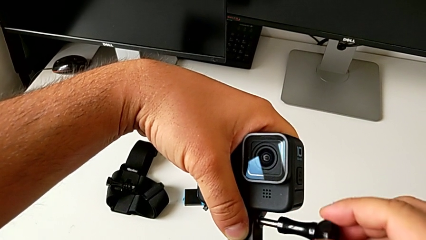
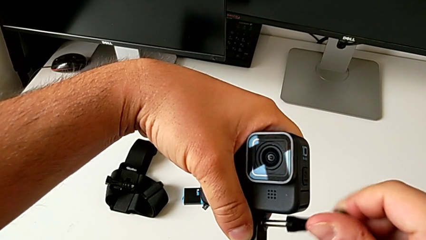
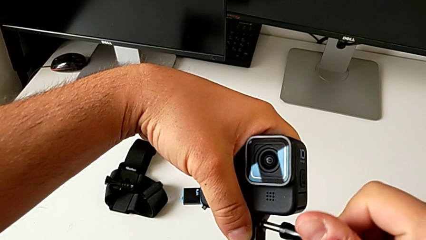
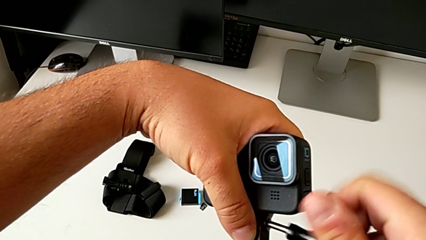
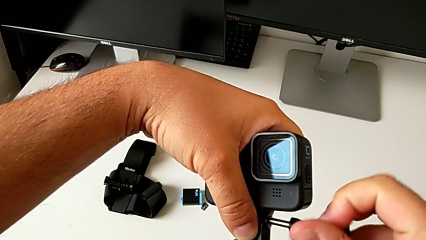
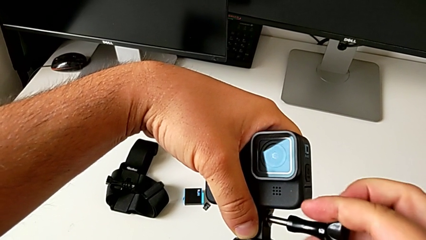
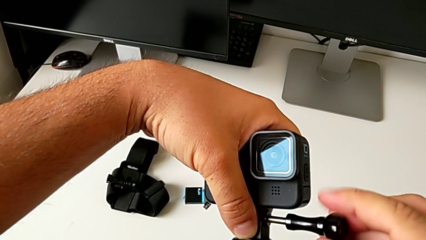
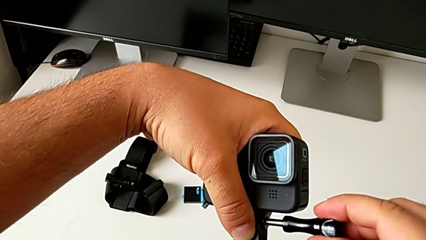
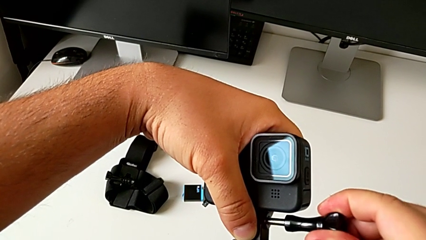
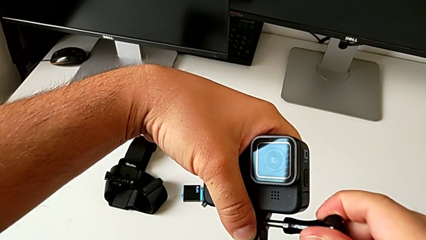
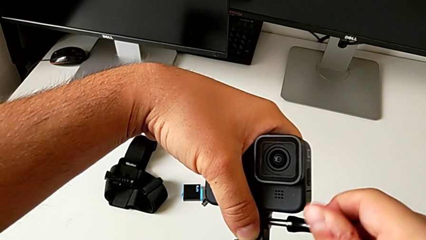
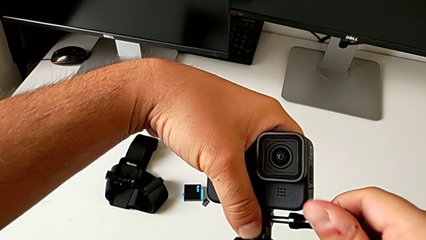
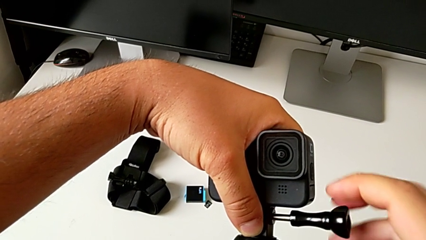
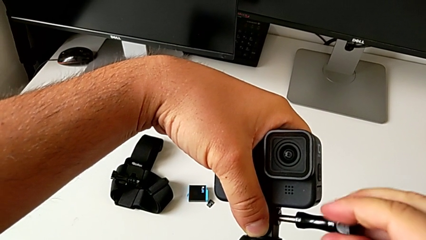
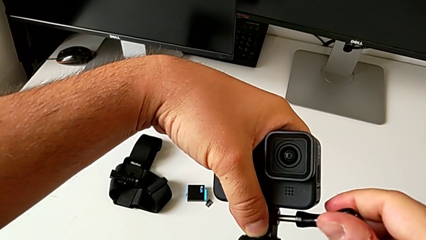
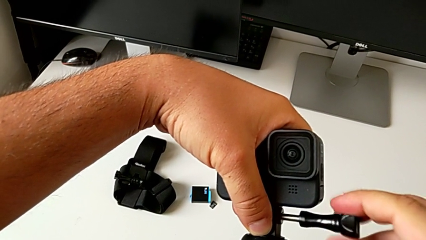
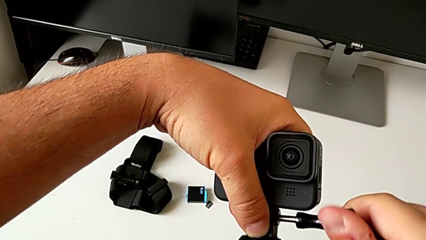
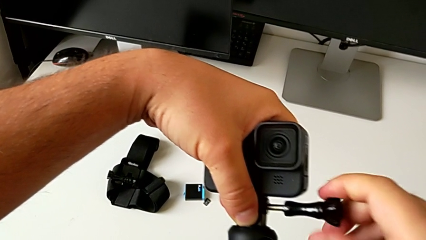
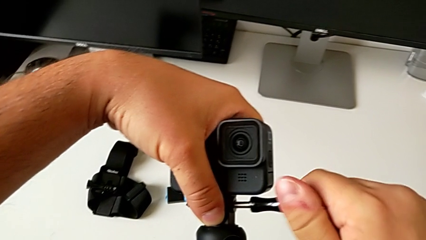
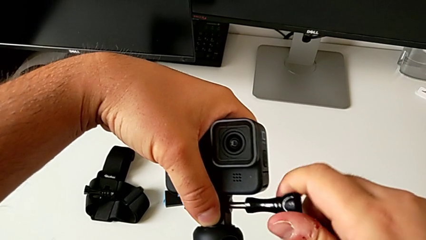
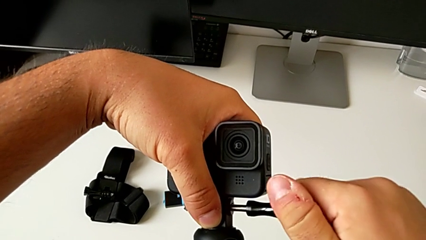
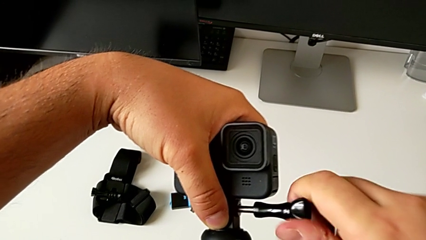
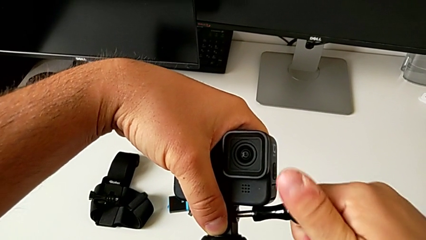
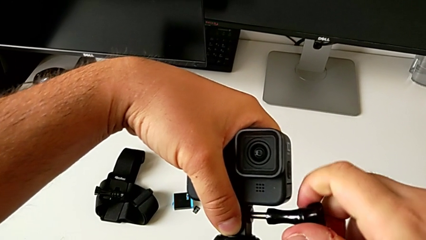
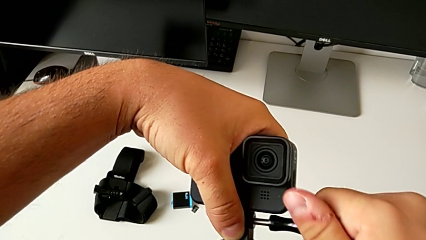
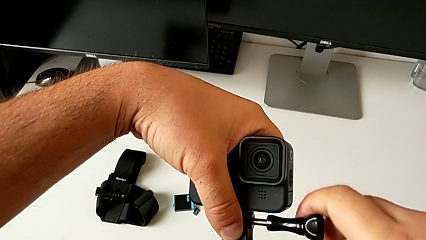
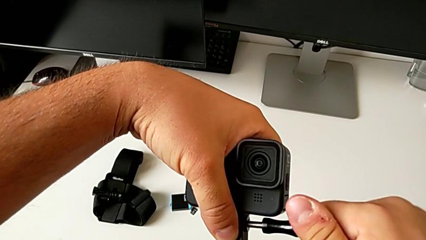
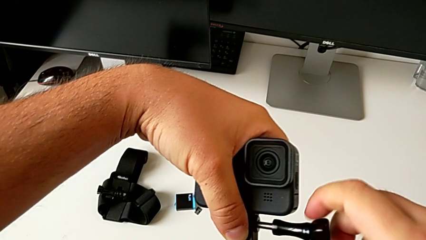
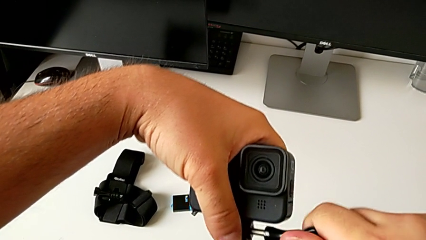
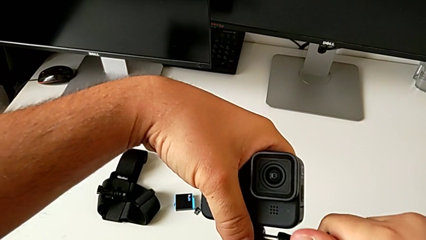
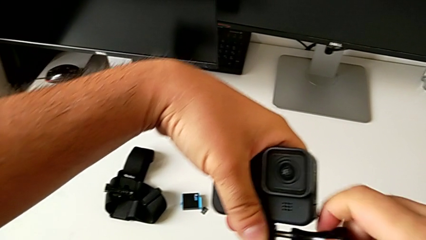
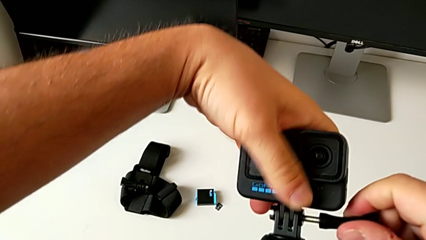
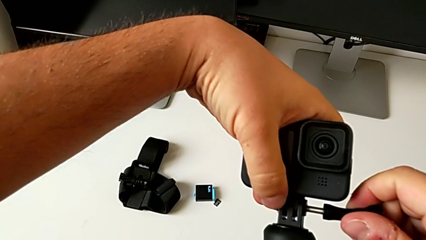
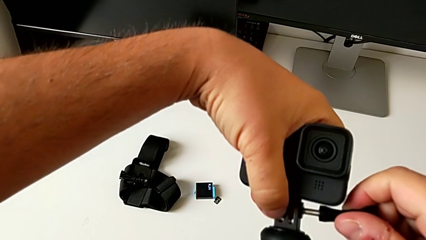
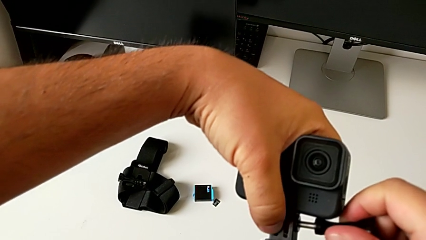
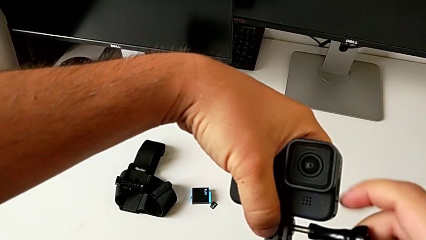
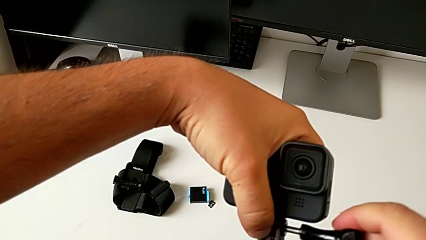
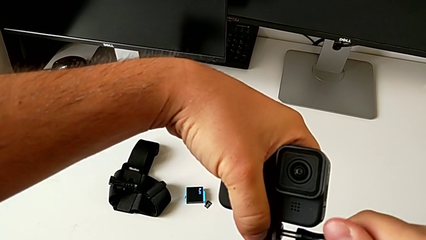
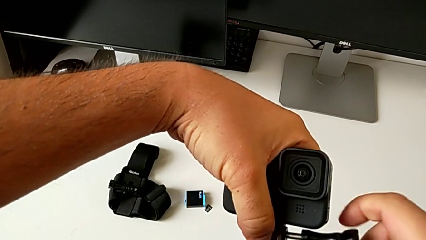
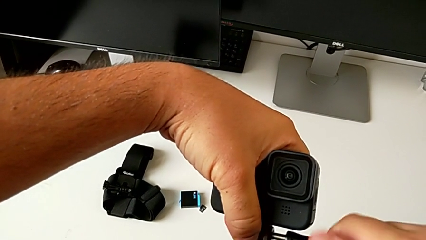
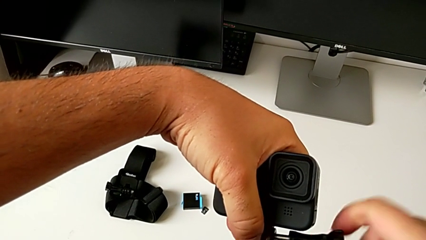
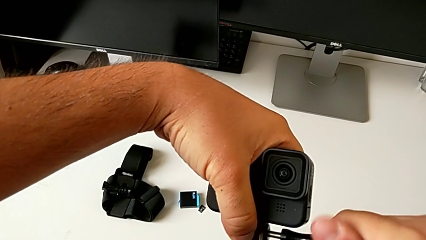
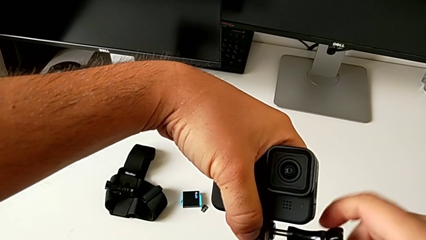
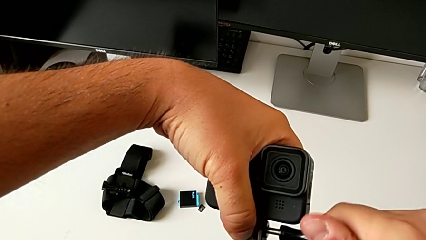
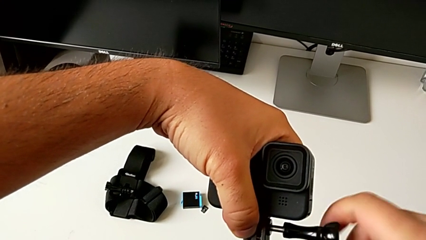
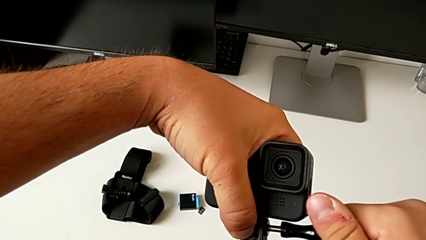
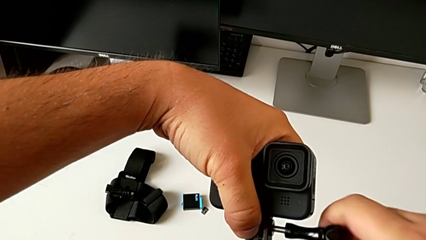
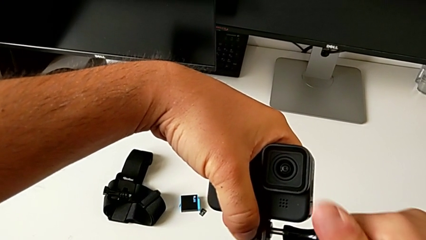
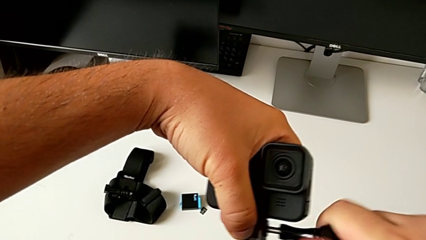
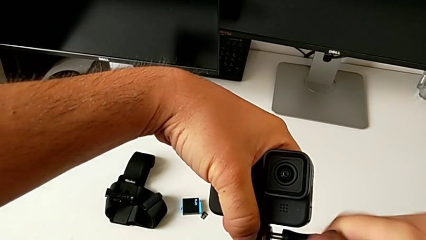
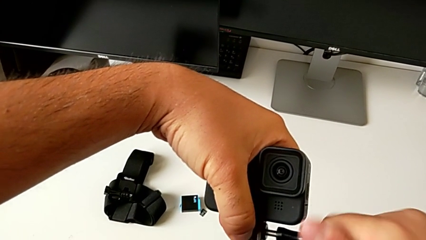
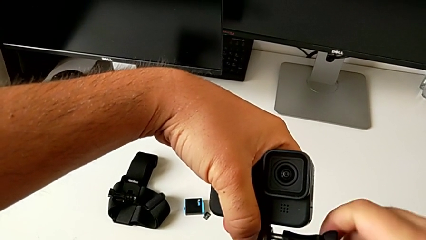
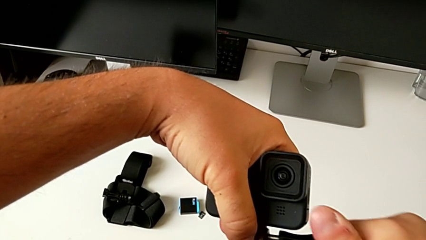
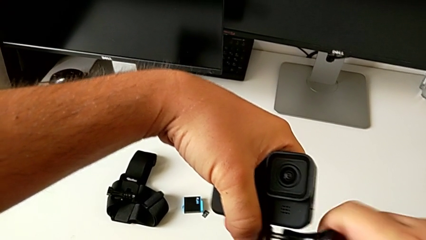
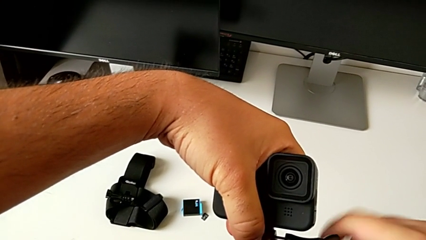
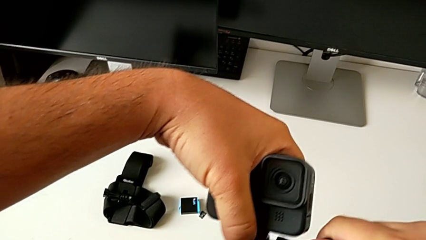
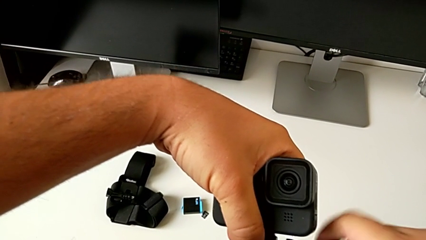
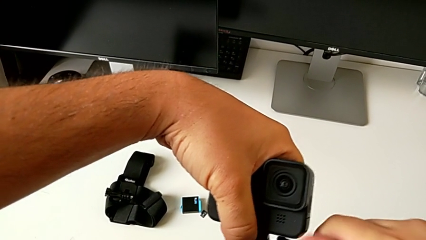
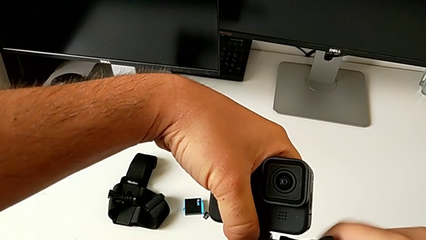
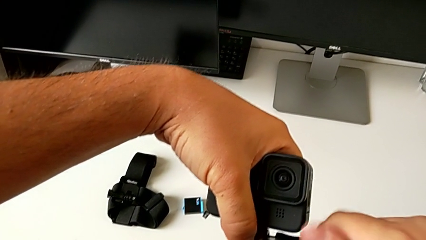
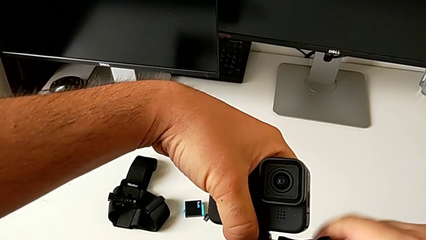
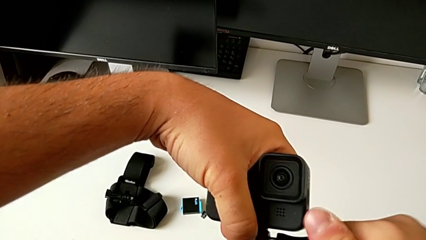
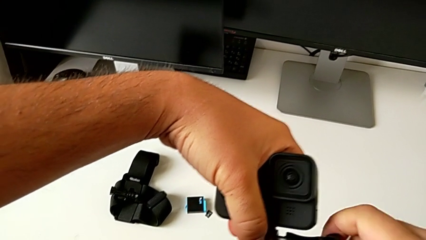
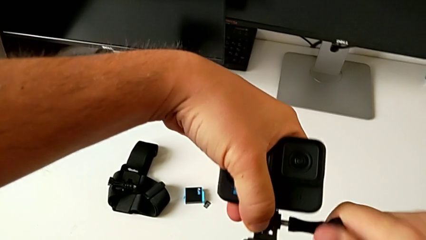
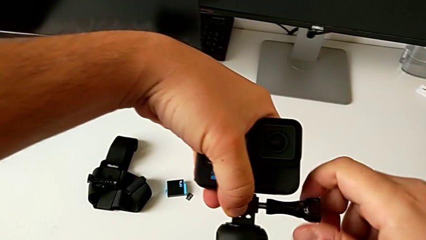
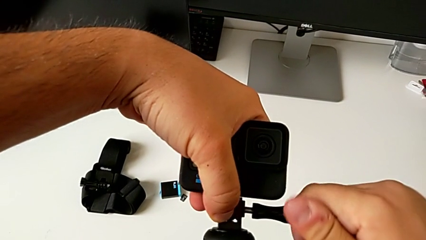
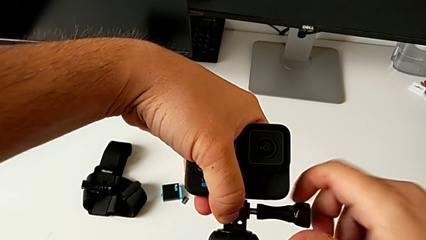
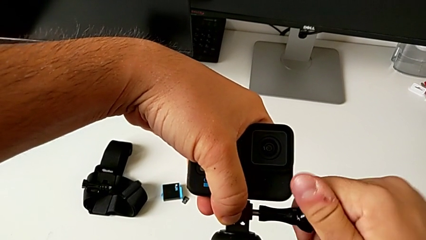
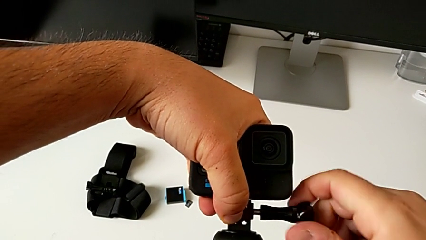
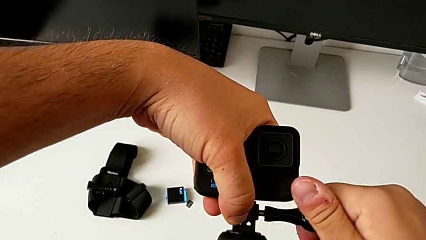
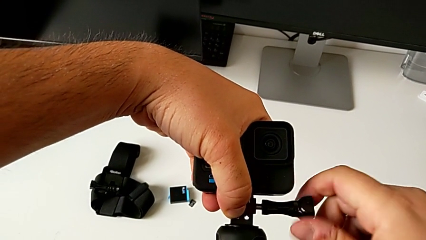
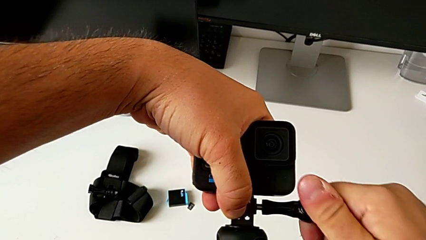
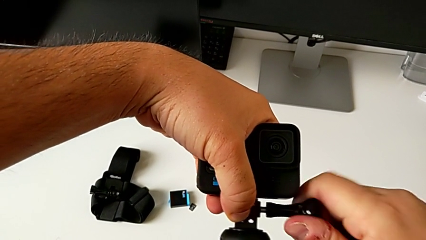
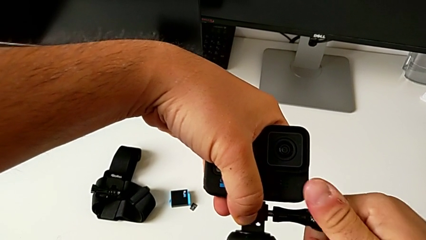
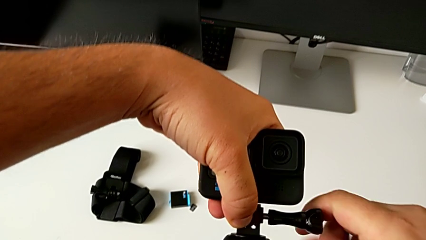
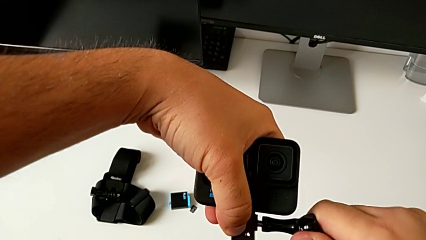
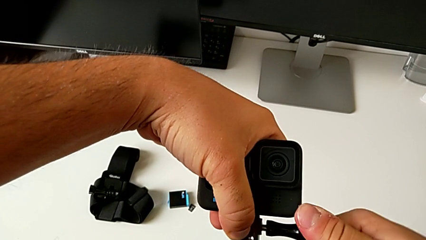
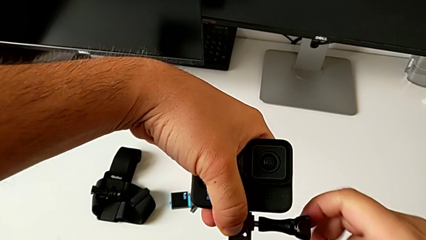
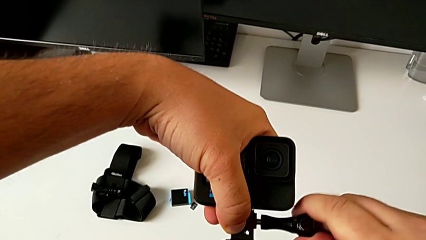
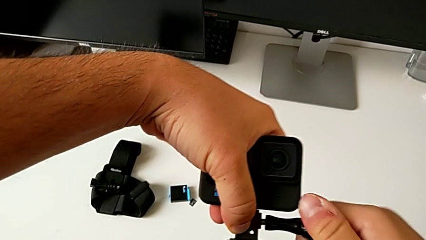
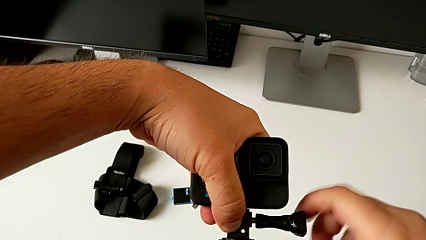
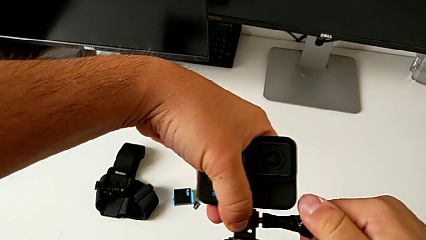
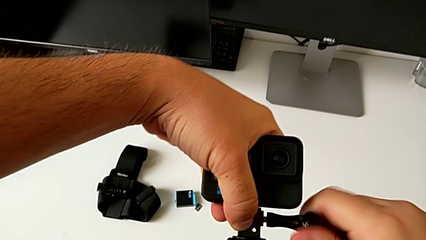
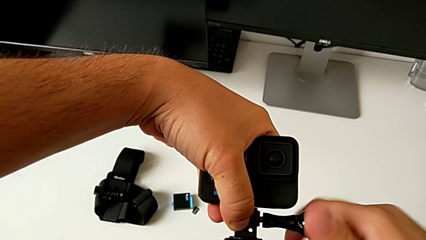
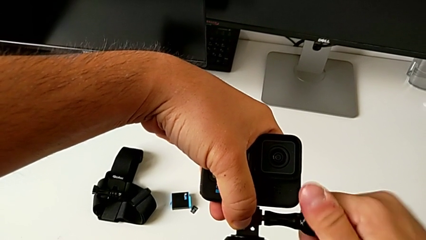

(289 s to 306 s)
The camera wearer is assembling the GoPro on the handheld grip. They keep screwing the mounting peg.
